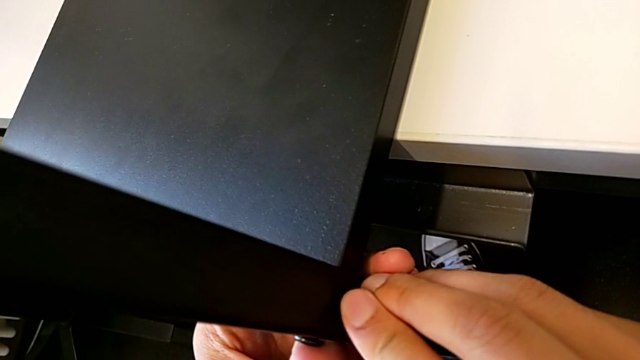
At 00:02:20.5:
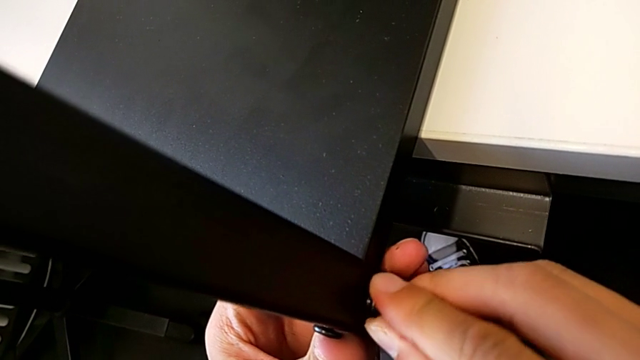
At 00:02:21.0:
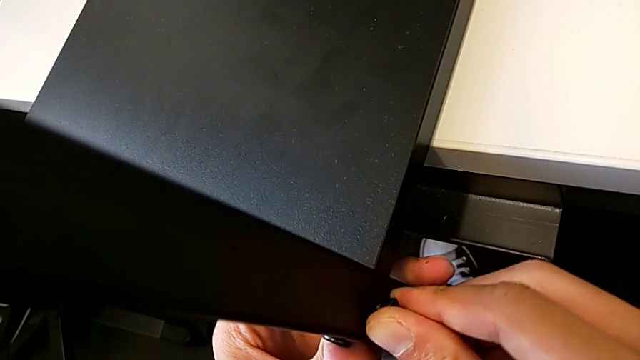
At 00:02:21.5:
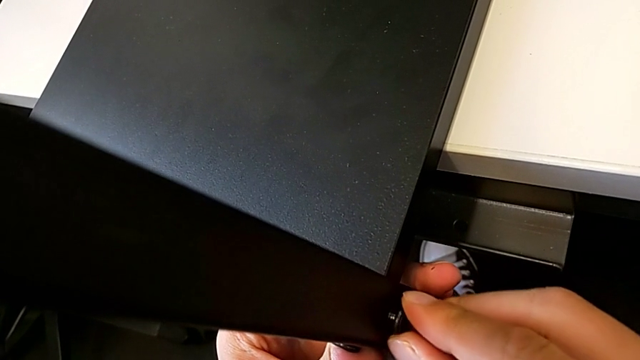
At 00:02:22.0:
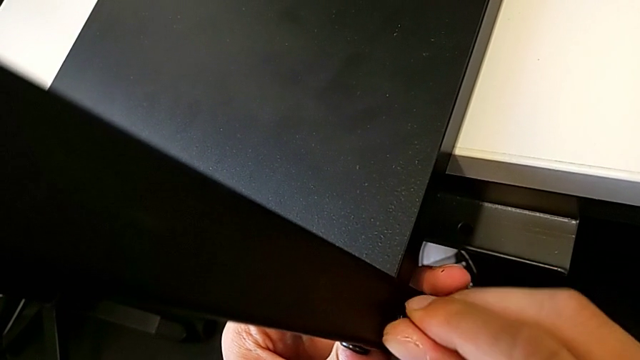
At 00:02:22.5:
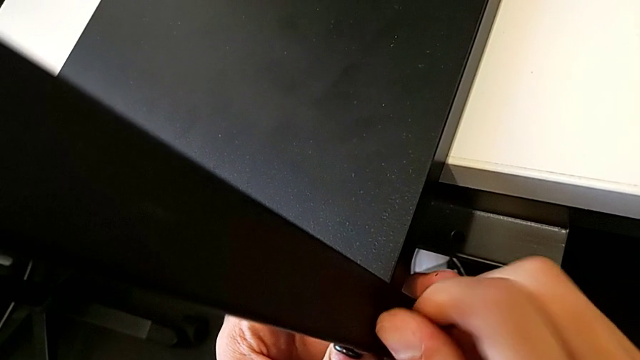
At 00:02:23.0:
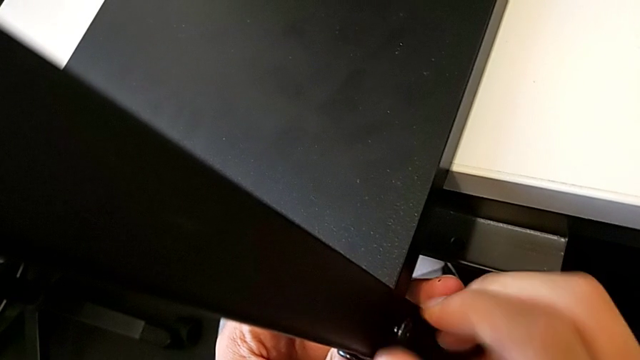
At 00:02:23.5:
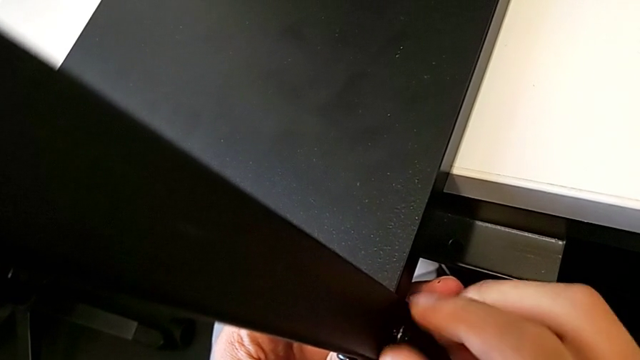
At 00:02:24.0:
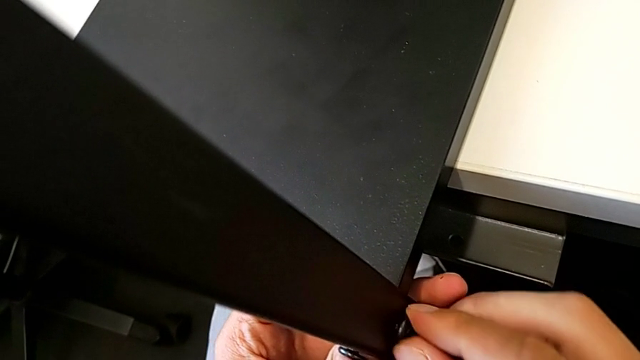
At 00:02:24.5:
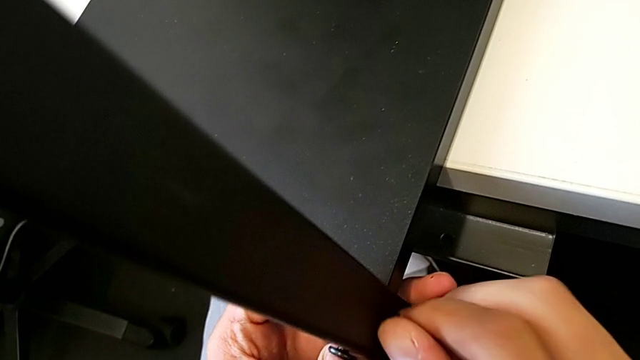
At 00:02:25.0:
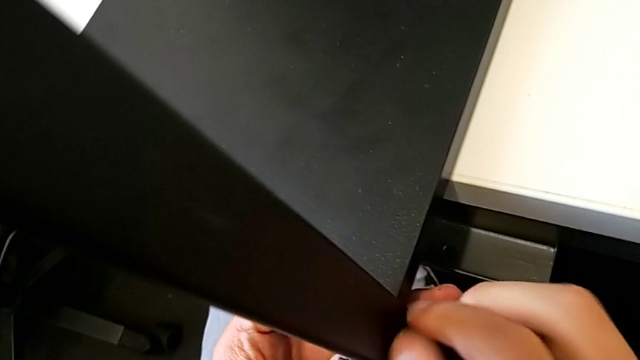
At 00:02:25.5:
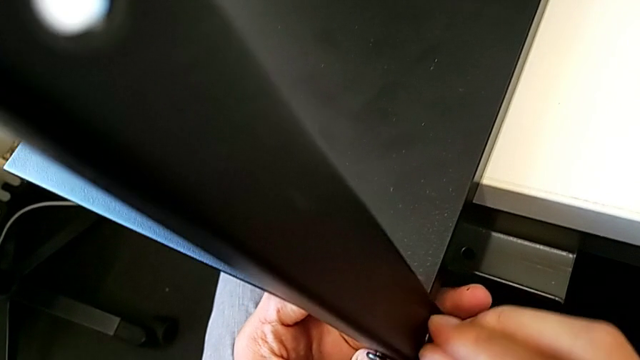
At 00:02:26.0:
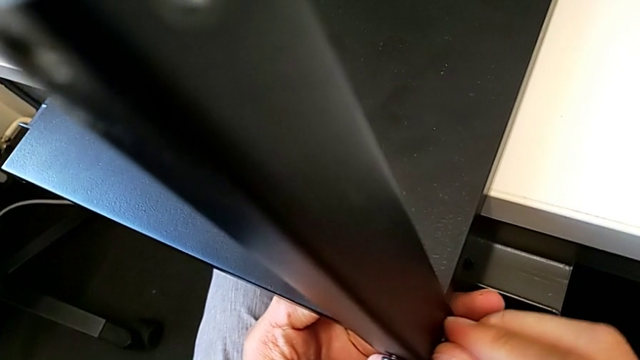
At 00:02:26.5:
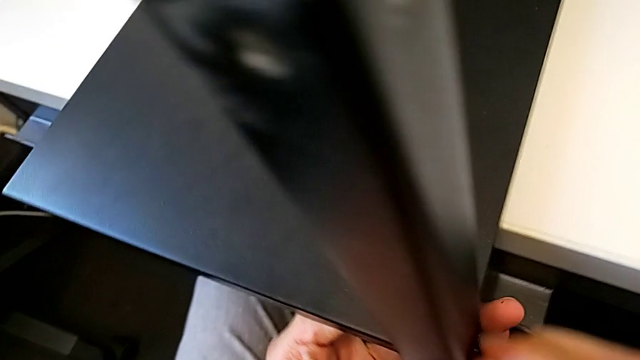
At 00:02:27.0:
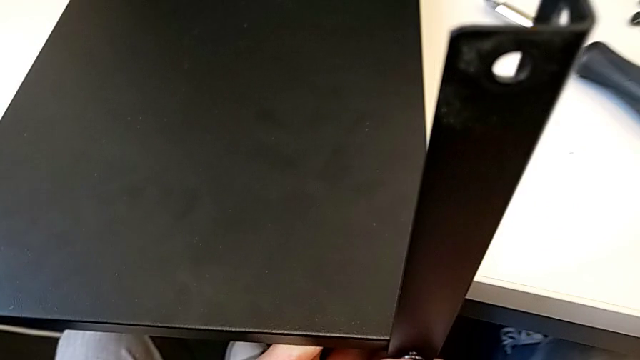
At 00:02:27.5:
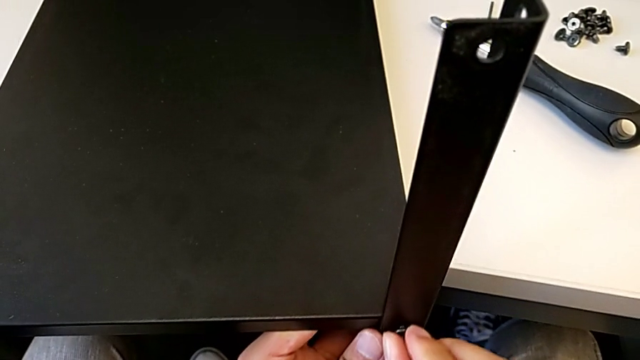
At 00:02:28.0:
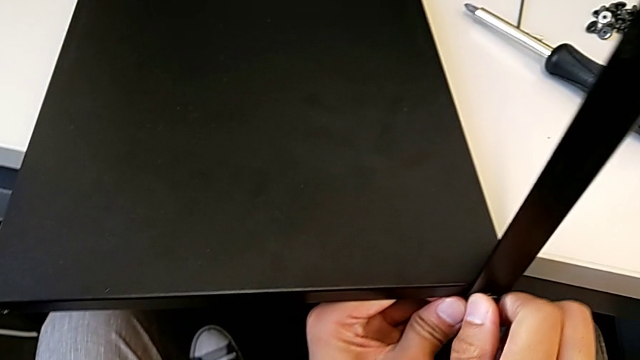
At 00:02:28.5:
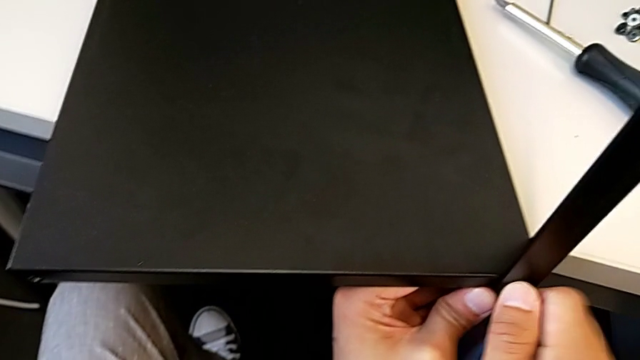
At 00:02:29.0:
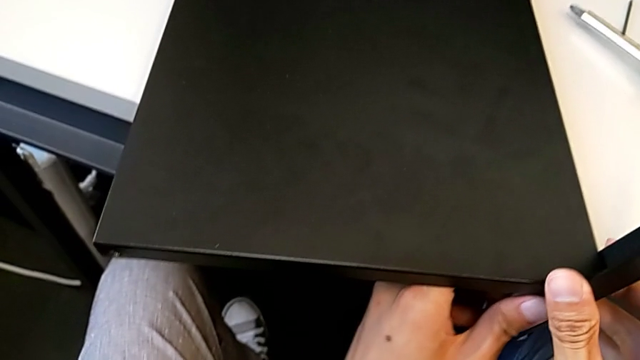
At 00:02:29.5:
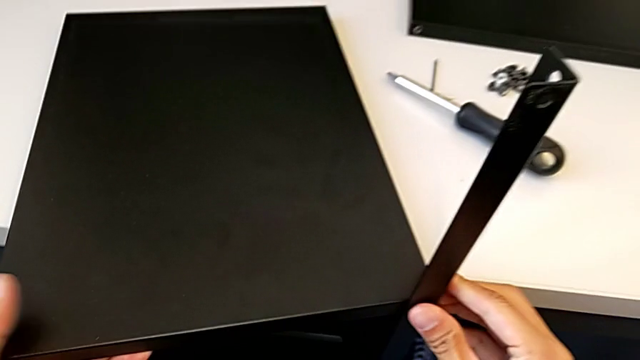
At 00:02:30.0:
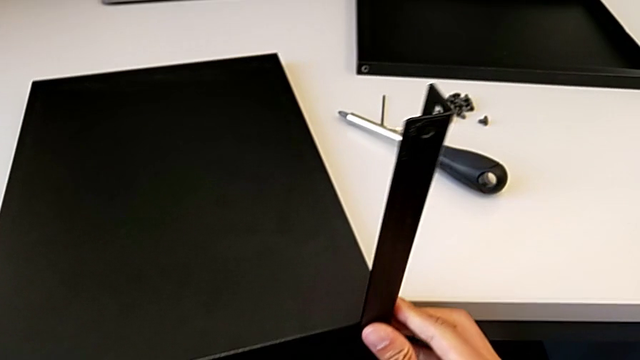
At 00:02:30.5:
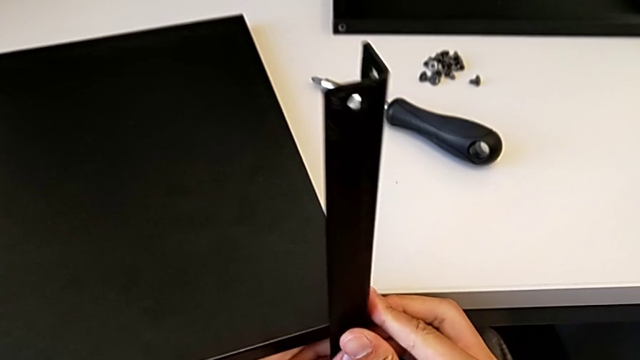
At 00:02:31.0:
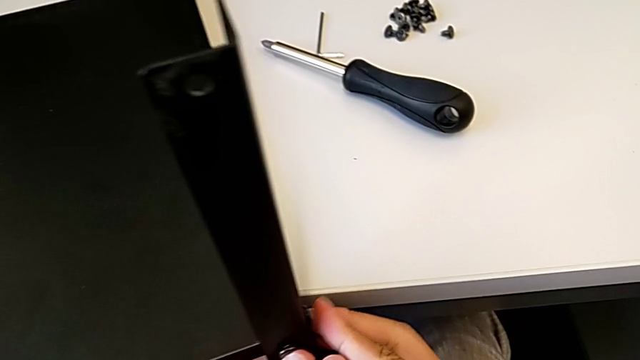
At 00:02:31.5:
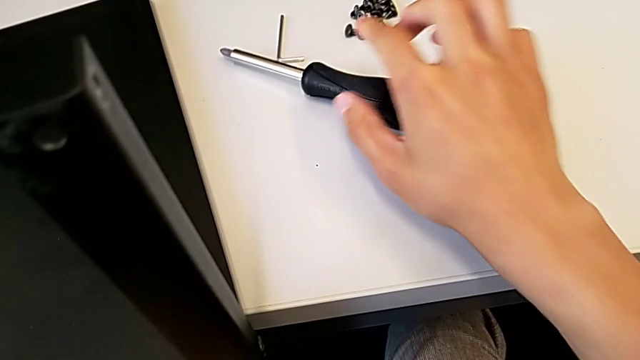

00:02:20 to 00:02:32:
The camera wearer is assembling the first leg with the shelf of the table. They keep placing the hex socket head.

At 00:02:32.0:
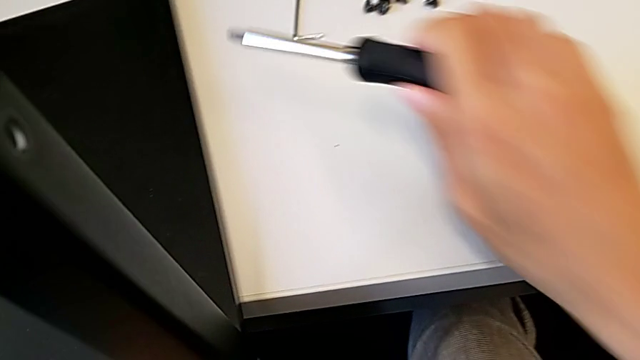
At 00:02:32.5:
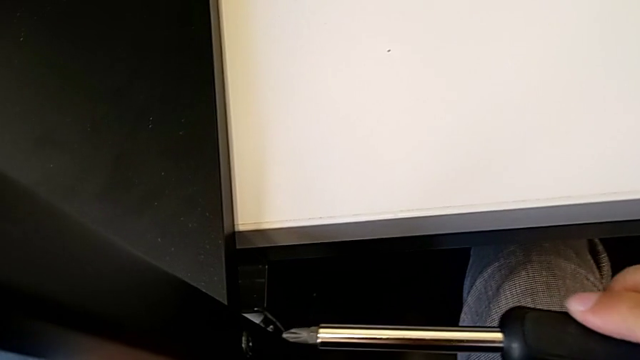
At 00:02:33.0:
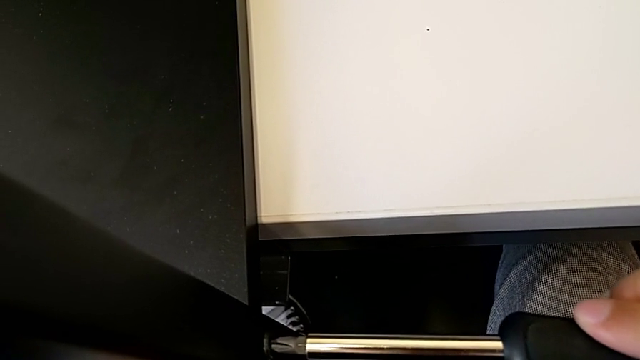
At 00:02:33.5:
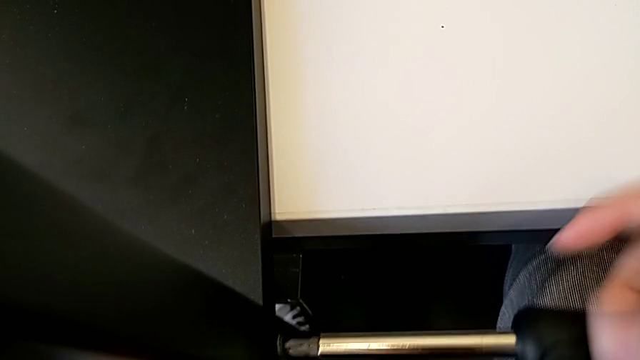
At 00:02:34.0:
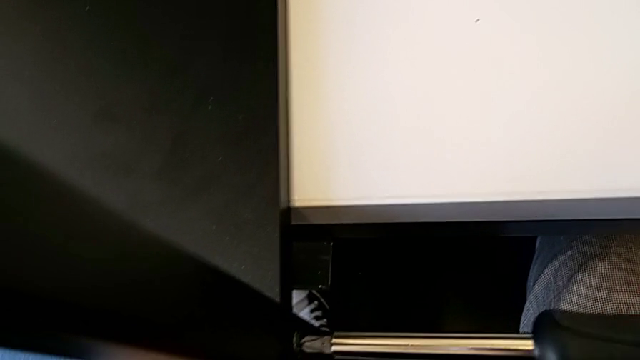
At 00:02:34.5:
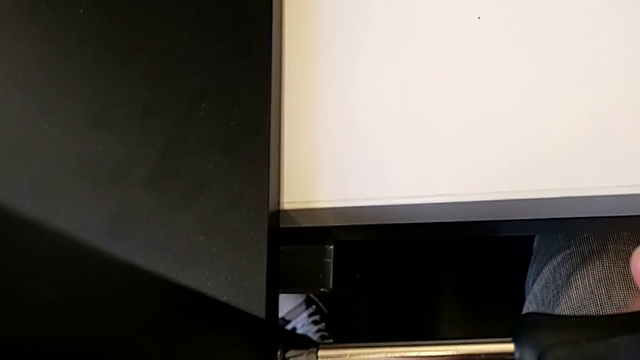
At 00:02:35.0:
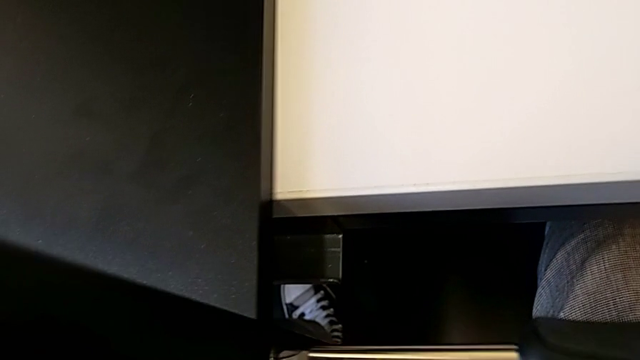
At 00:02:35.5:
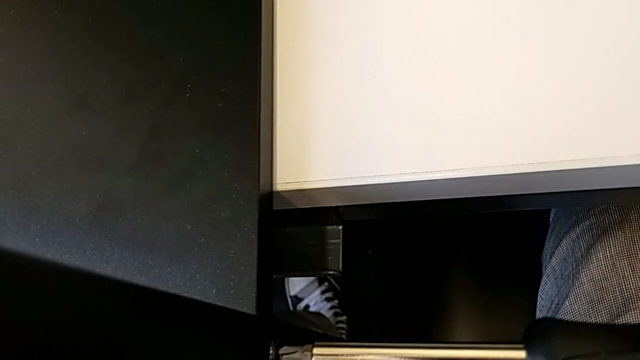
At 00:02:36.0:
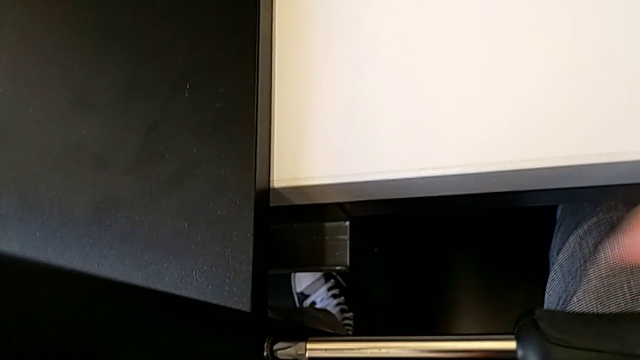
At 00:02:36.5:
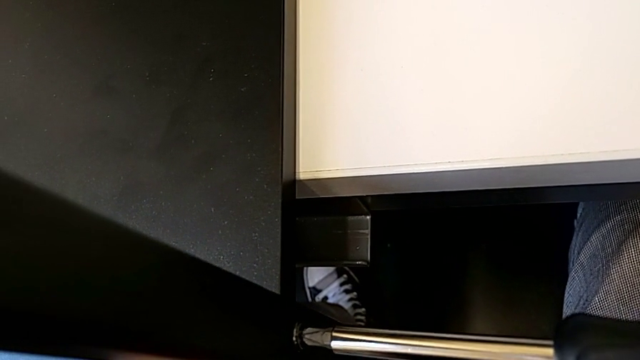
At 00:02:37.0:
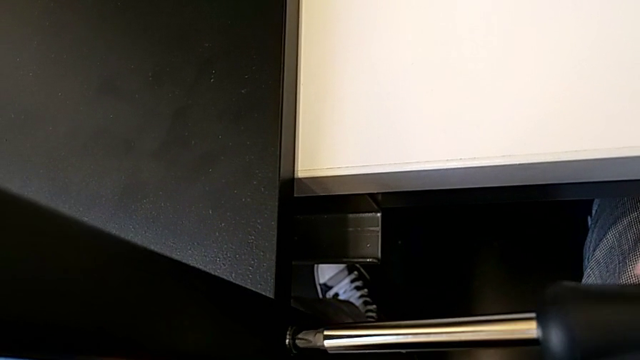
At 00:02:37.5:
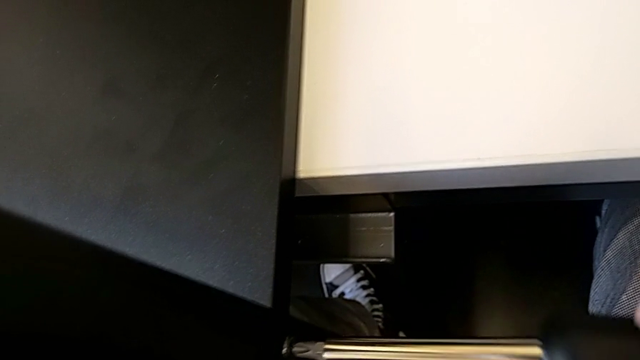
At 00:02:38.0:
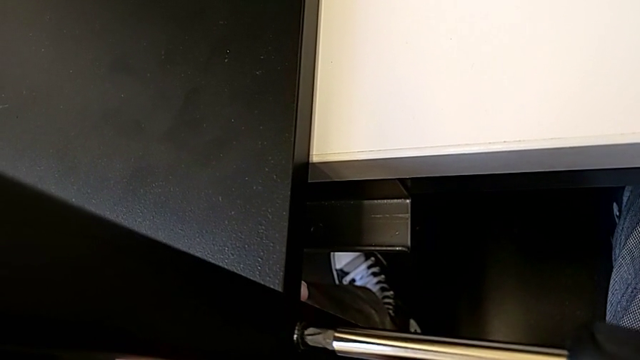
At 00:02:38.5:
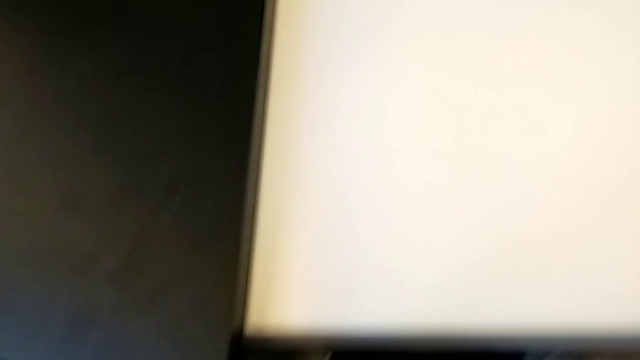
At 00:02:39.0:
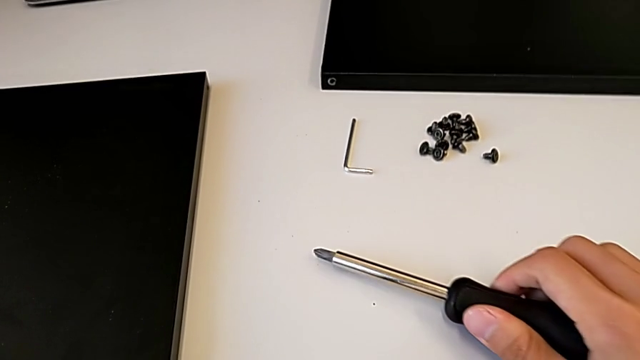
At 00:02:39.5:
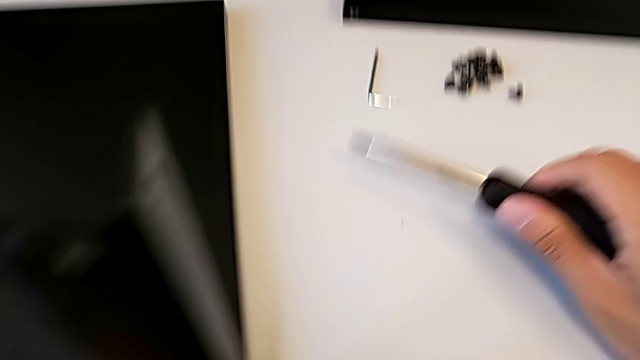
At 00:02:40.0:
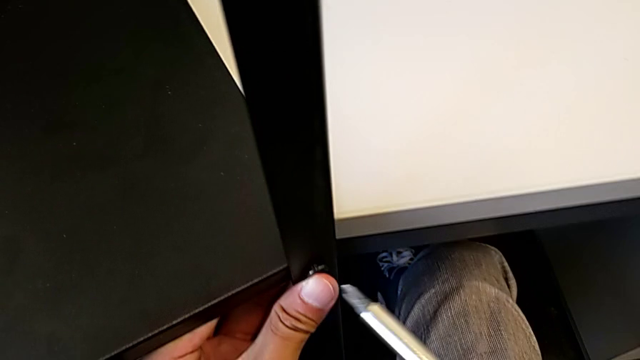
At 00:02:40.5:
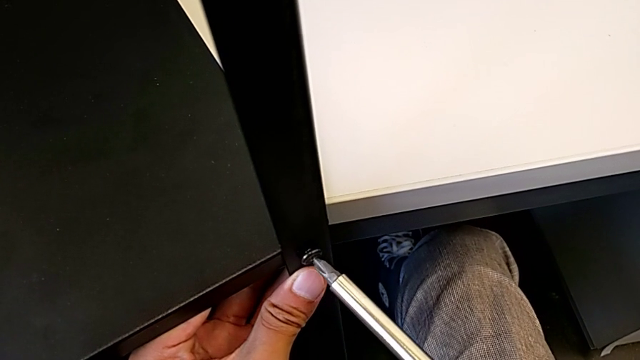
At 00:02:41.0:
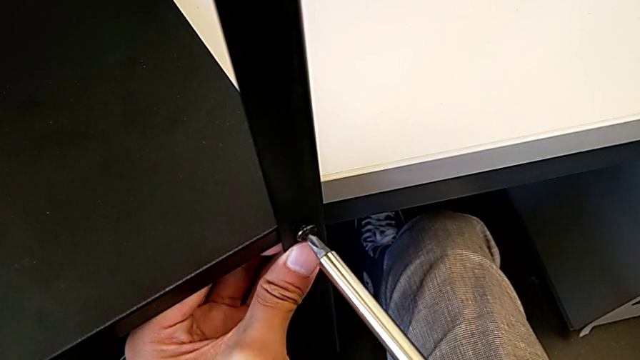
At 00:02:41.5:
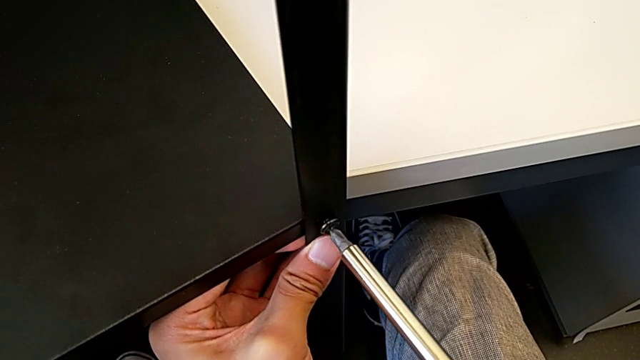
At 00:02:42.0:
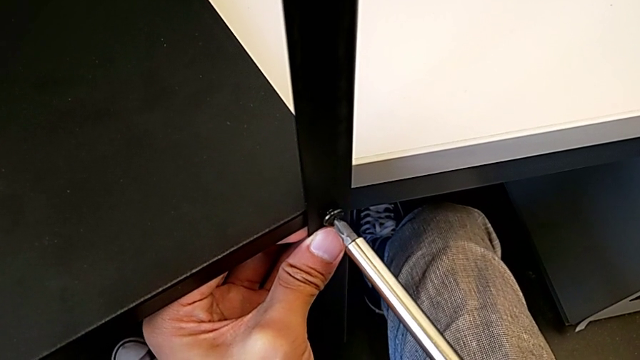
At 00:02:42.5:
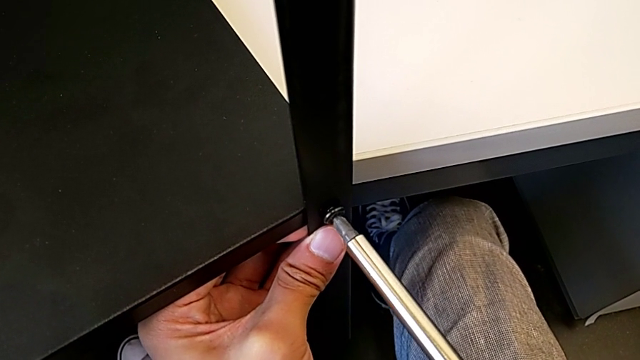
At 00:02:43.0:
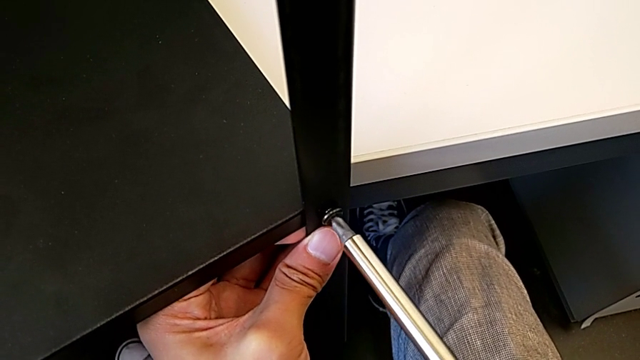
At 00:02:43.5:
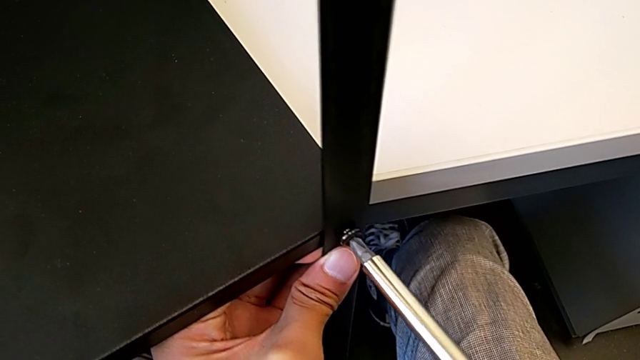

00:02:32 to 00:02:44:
The camera wearer is assembling the first leg with the shelf of the table. They approach the screwdriver, hold it twice and begin to hold it.
